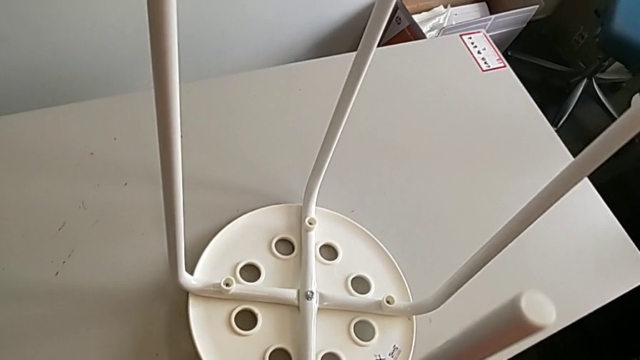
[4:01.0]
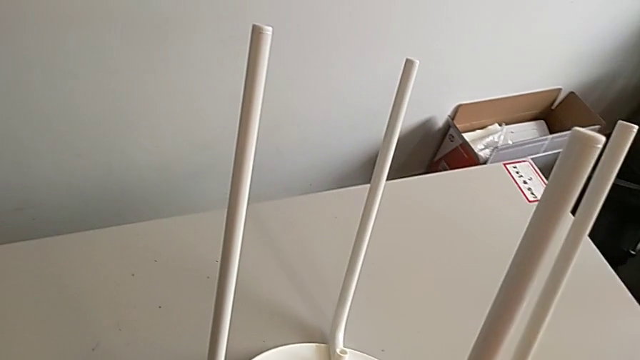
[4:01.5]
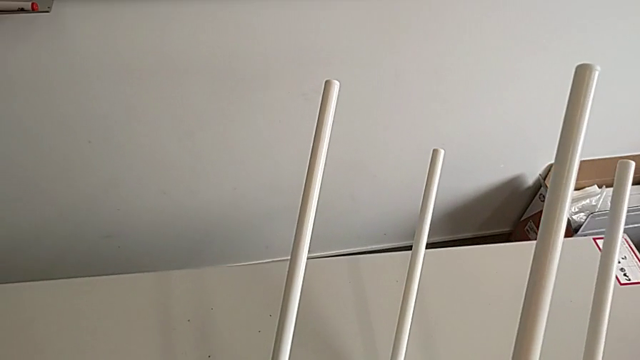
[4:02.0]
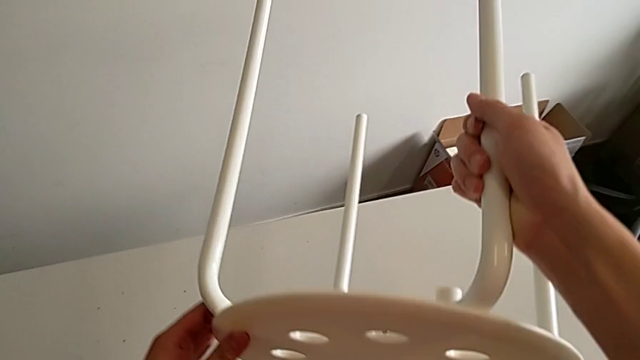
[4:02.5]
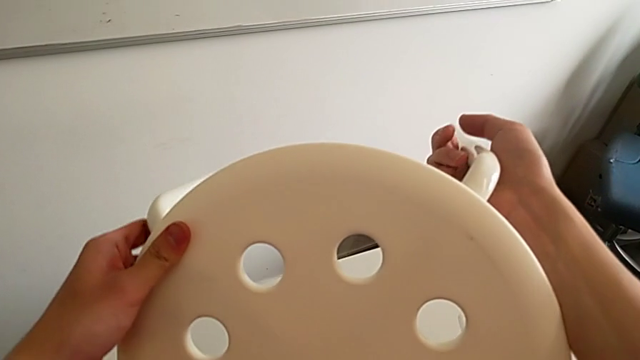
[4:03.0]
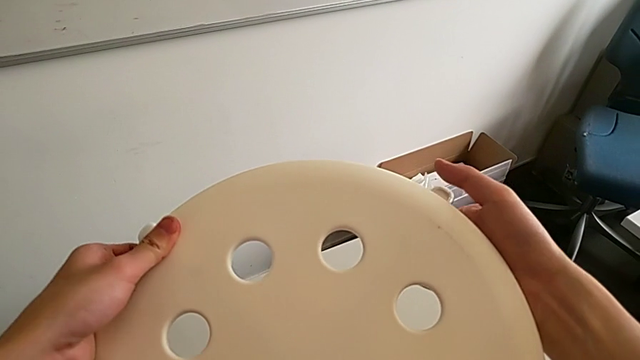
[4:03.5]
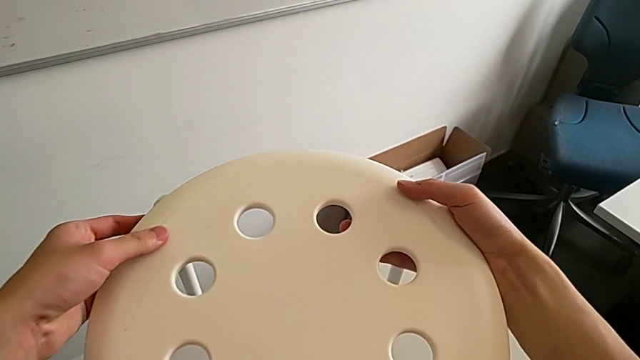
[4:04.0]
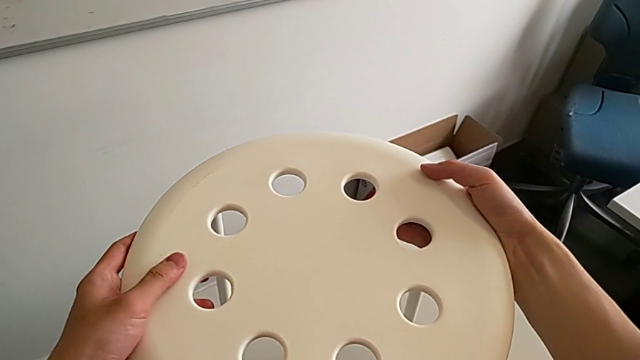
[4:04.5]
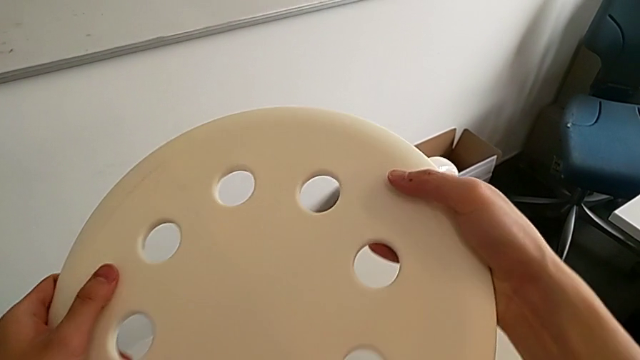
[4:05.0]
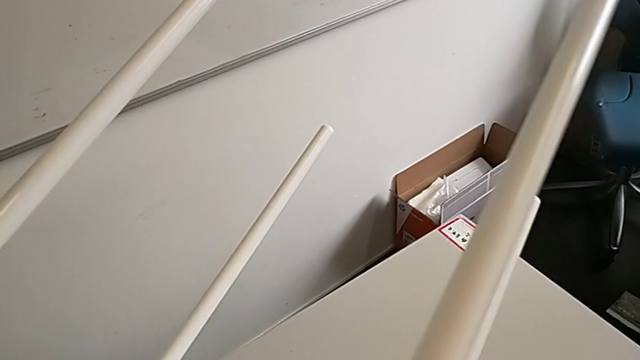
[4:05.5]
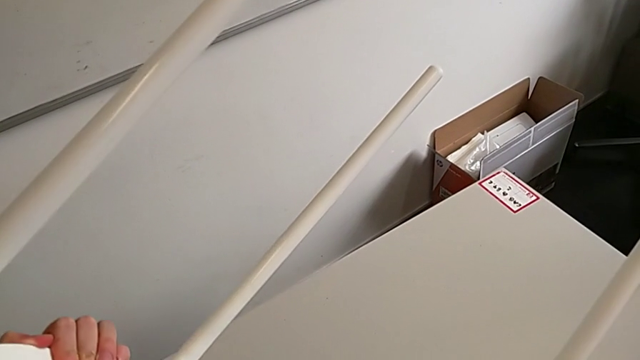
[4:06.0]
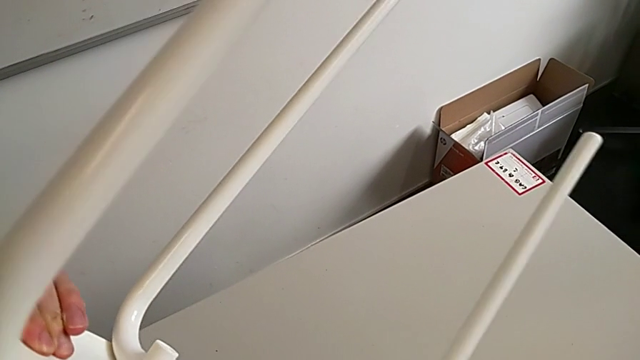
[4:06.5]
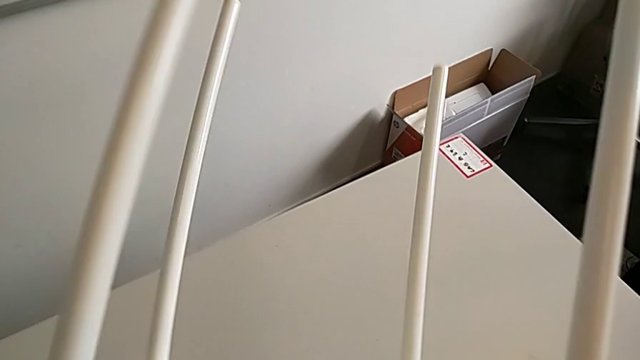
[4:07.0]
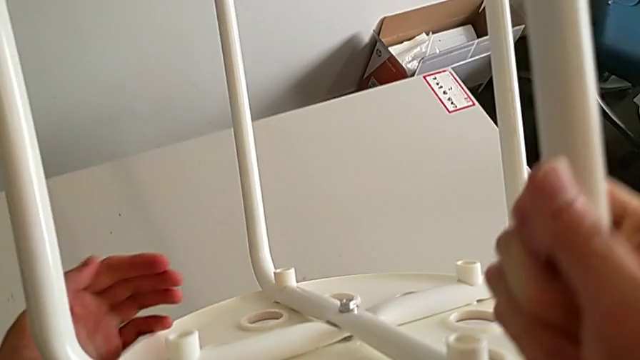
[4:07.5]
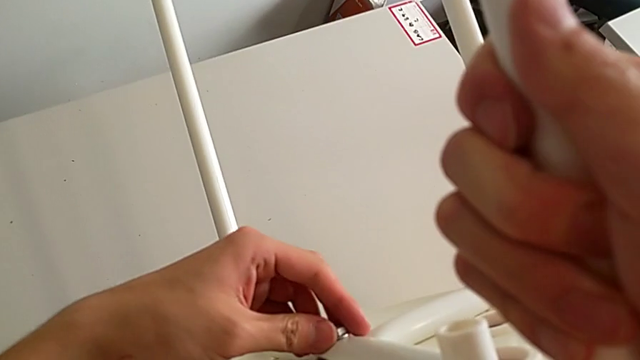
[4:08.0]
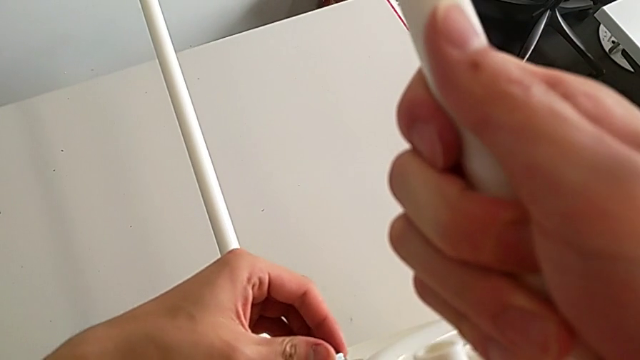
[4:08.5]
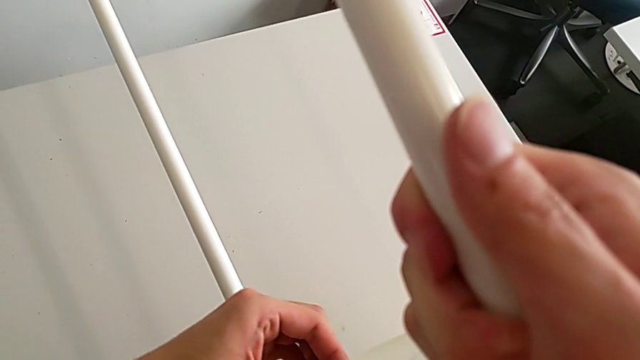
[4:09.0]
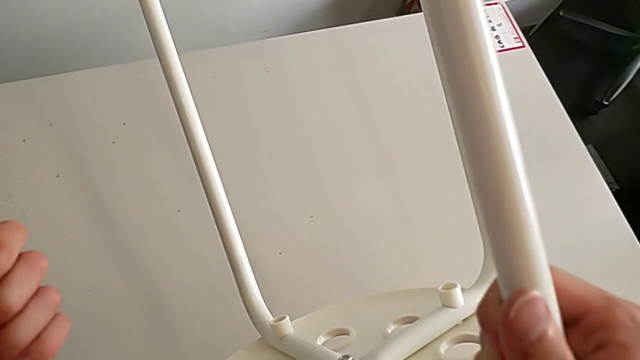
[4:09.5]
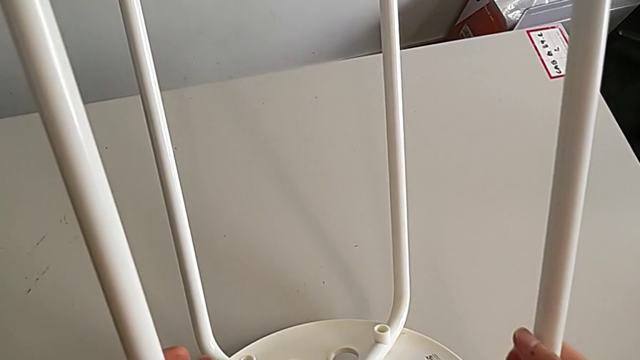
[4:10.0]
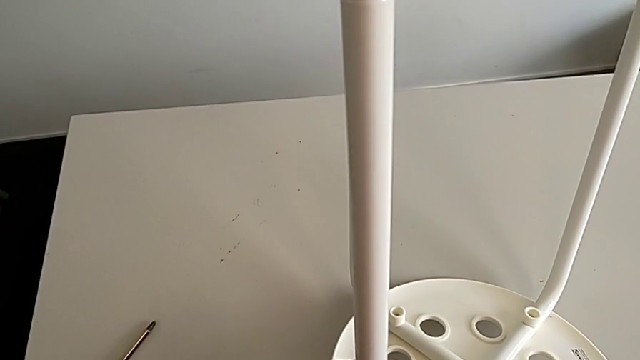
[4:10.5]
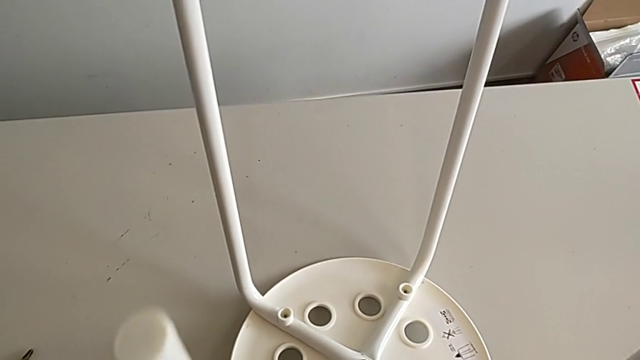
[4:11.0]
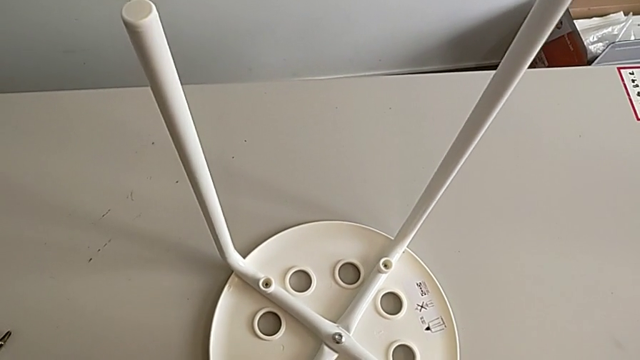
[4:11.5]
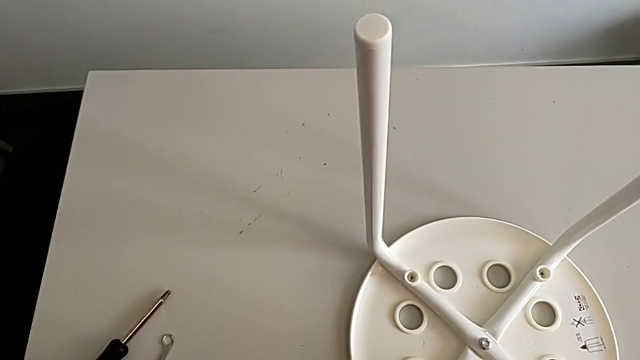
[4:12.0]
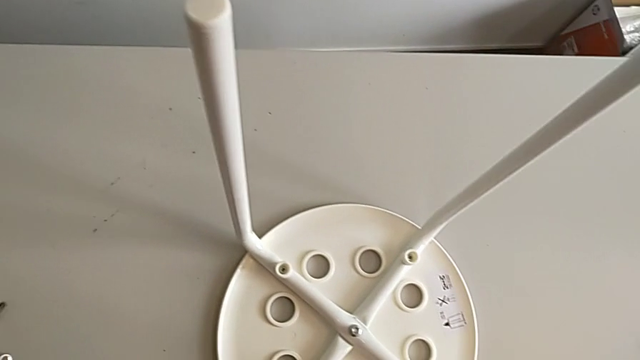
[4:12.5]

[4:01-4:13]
The camera wearer is assembling the seat. They grab the stool, rotate it, approach the hex nut, wrongly screw it, place the stool, approach the hexagonal wrench and grab it.

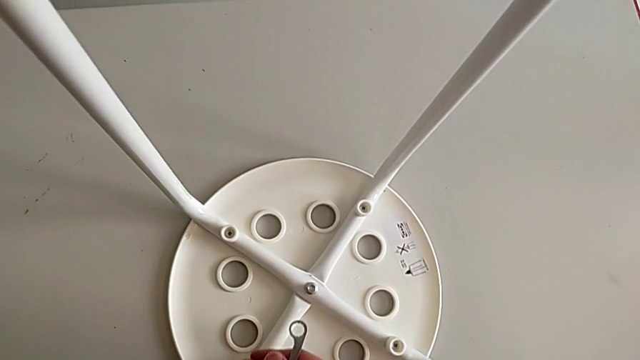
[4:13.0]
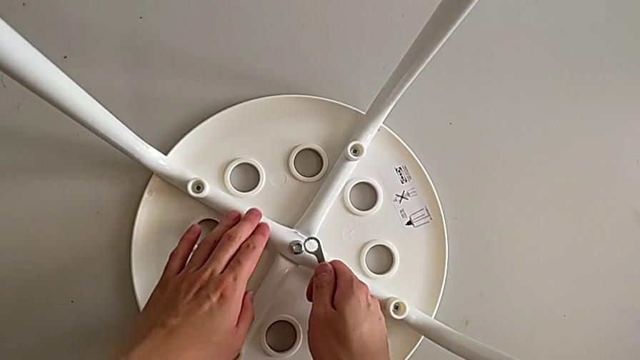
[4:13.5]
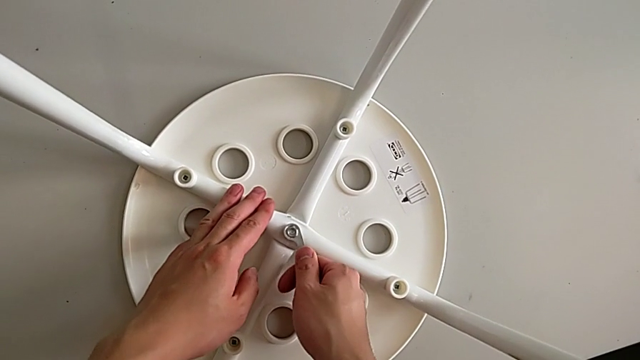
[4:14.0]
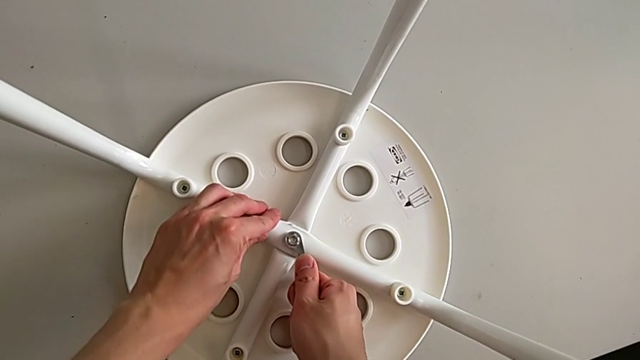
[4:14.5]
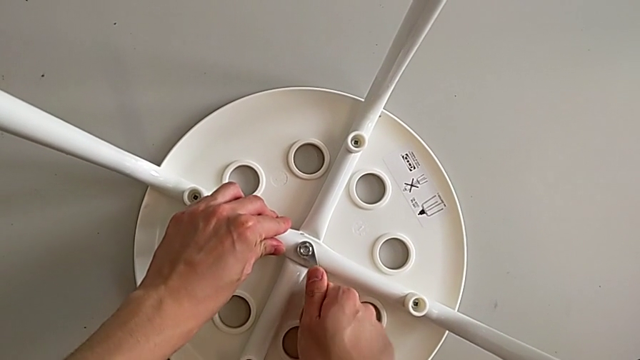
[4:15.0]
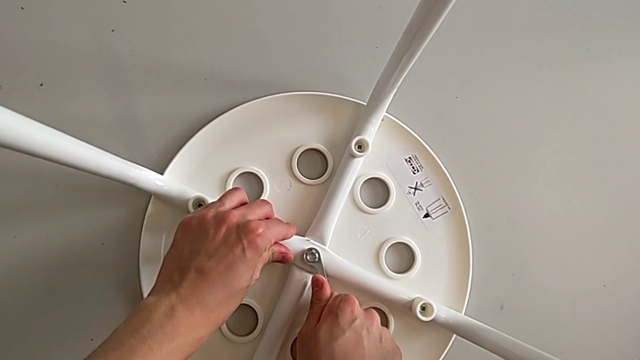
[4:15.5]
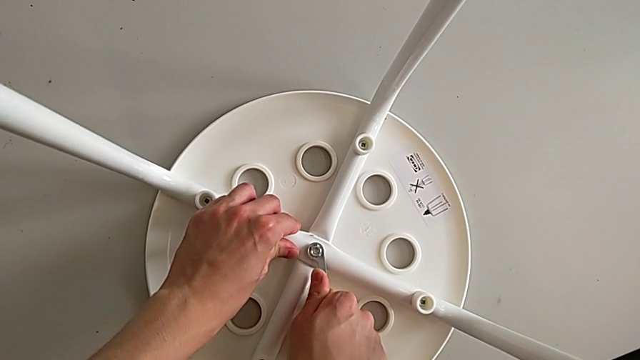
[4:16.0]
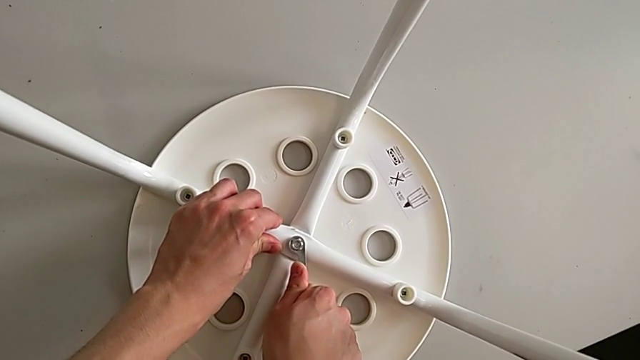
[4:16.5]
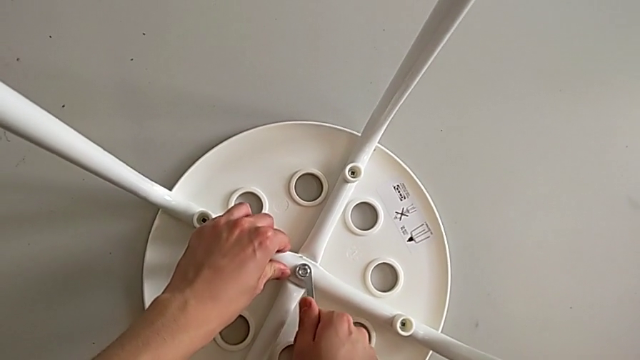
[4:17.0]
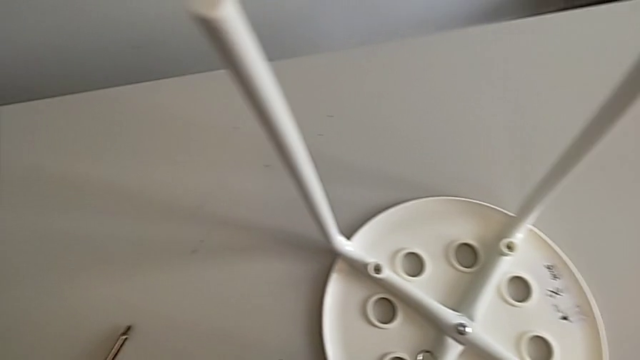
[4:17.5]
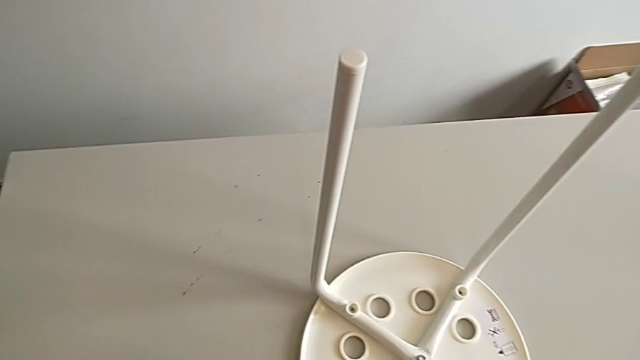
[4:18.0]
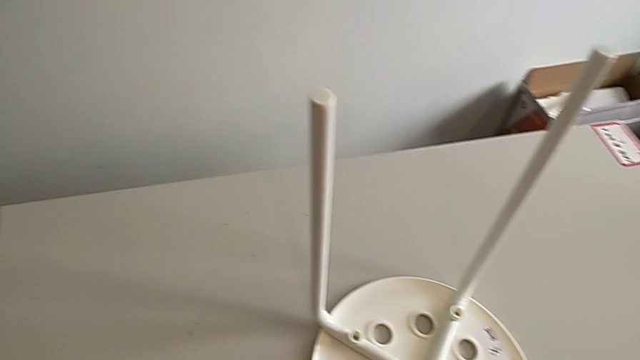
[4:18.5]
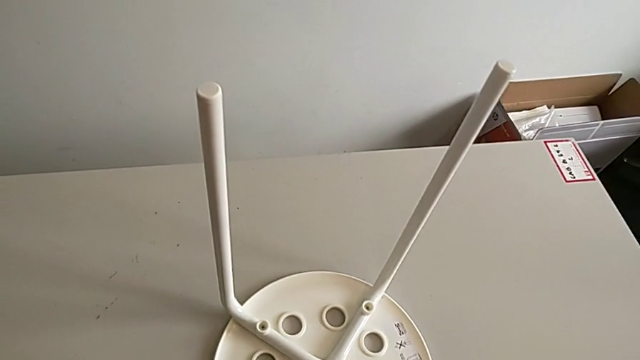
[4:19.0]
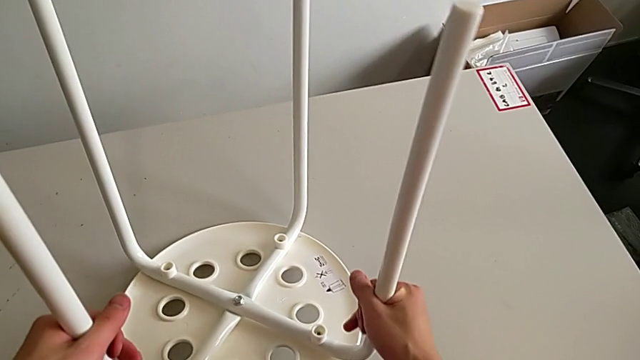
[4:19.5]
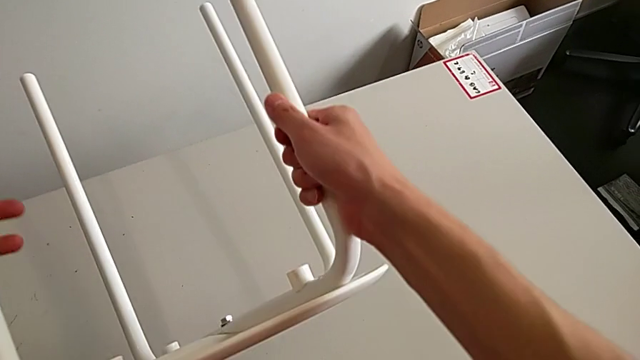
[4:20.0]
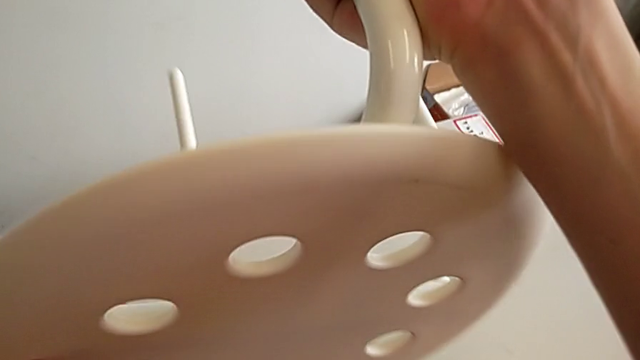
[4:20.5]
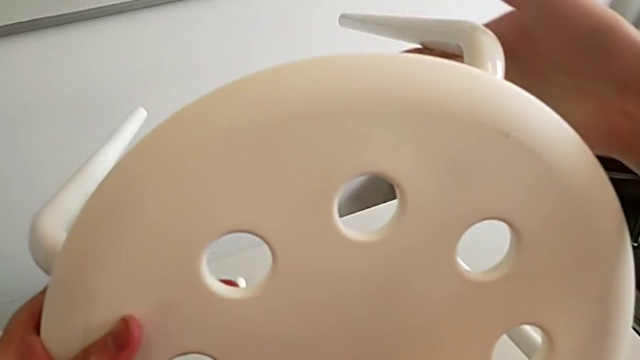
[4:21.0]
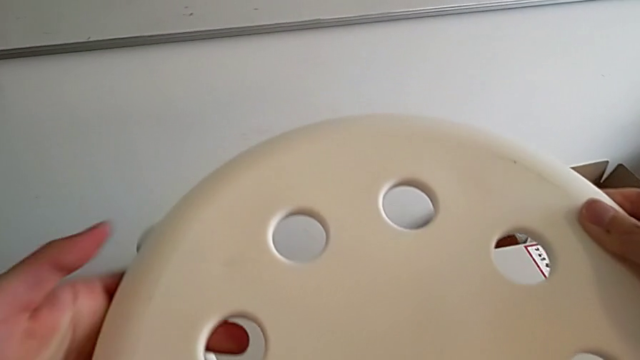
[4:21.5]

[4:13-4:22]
The camera wearer is assembling the seat. They approach the hex nut, insert the hexagonal wrench, screw the hex nut, withdraw the hexagonal wrench, place it, grab the stool and begin to rotate it.
